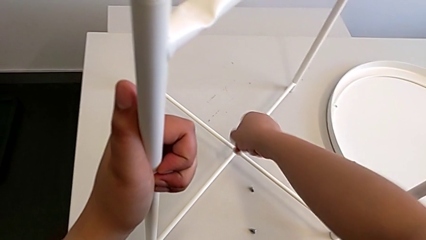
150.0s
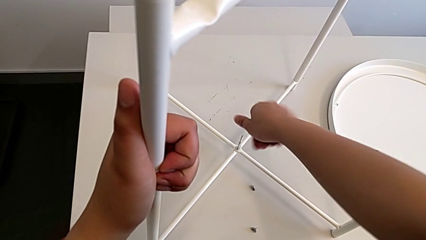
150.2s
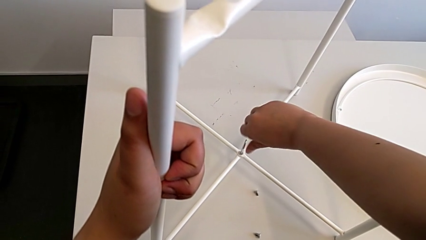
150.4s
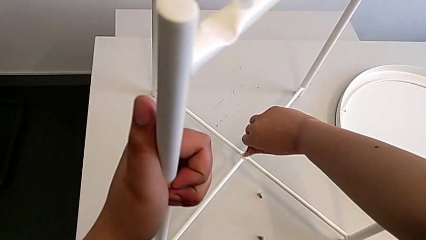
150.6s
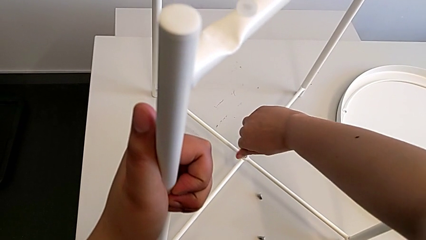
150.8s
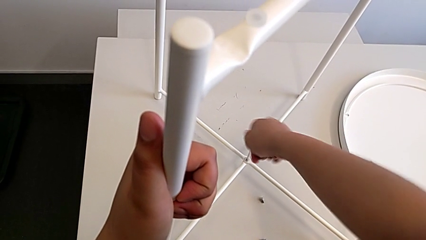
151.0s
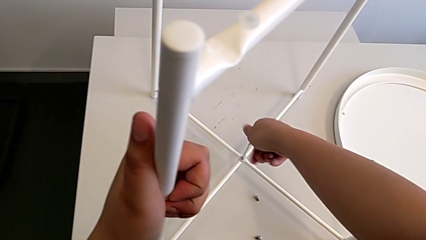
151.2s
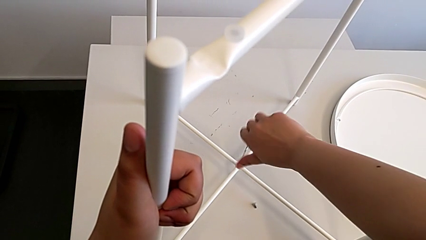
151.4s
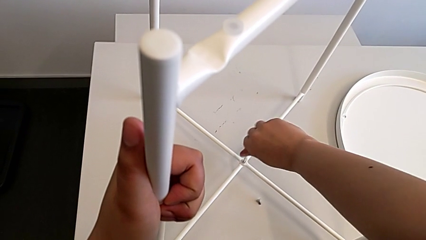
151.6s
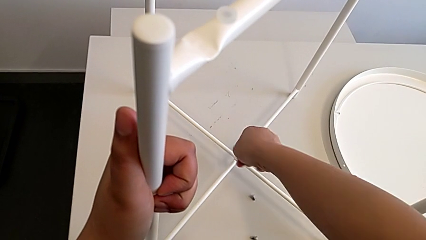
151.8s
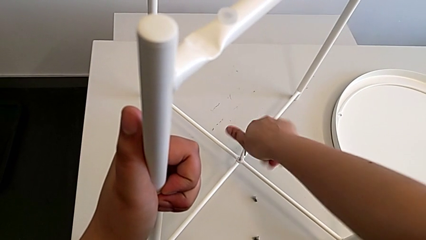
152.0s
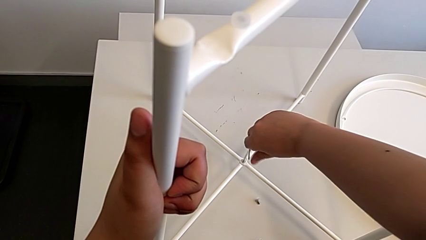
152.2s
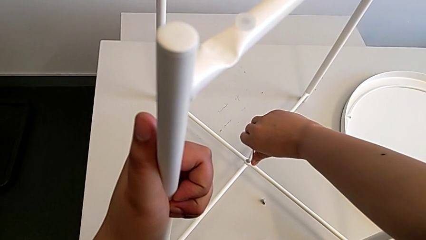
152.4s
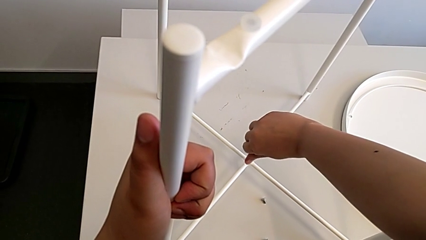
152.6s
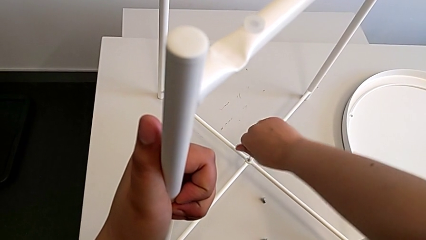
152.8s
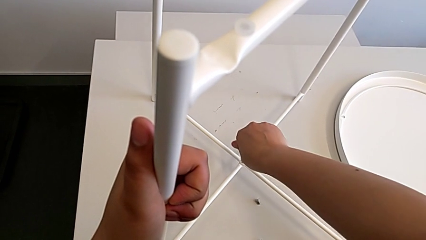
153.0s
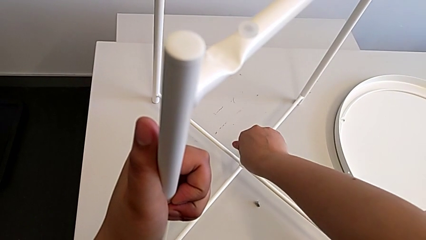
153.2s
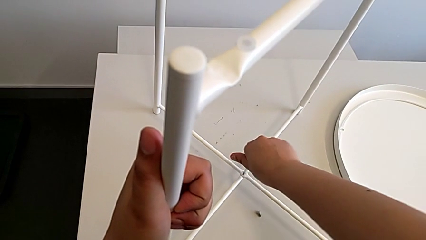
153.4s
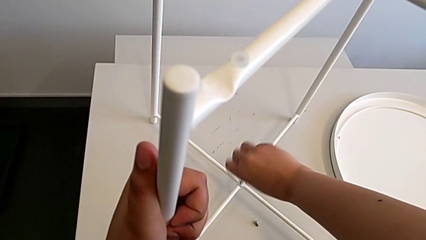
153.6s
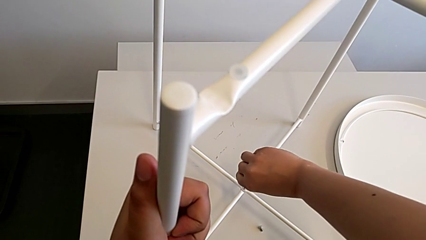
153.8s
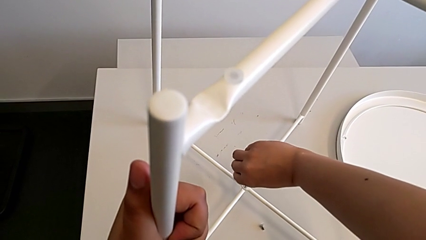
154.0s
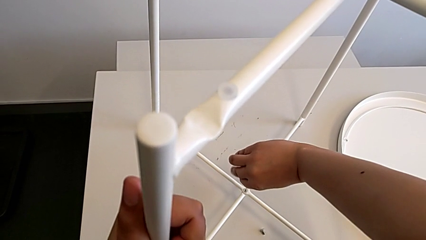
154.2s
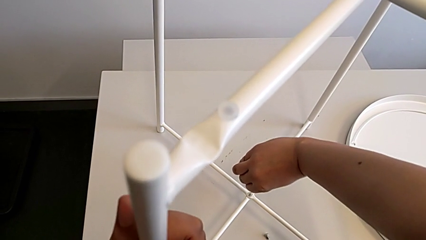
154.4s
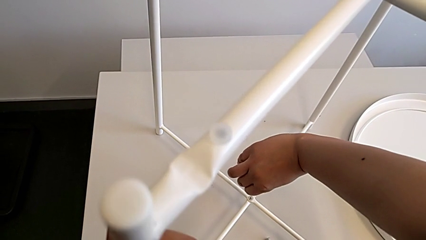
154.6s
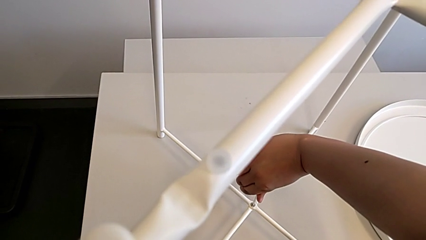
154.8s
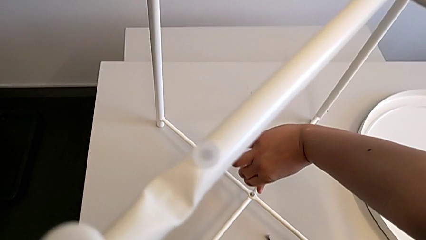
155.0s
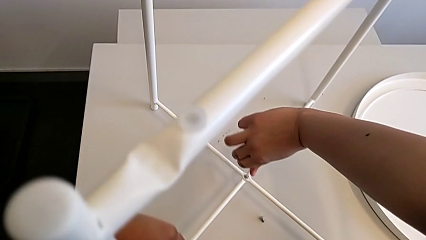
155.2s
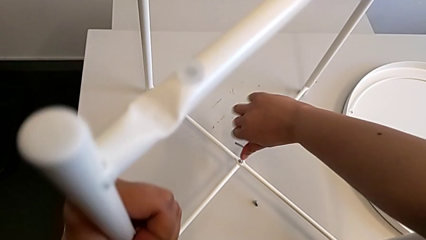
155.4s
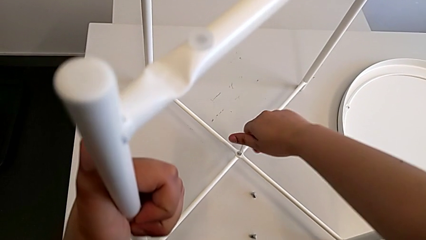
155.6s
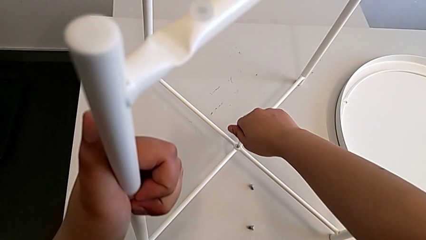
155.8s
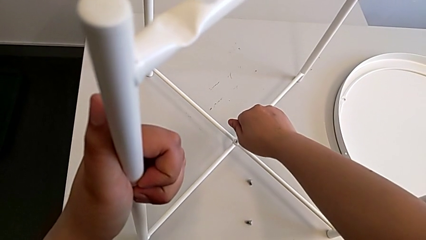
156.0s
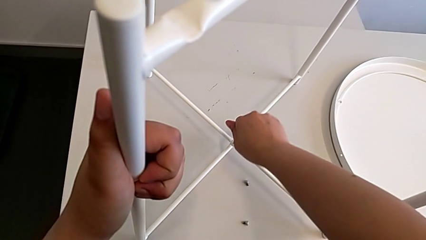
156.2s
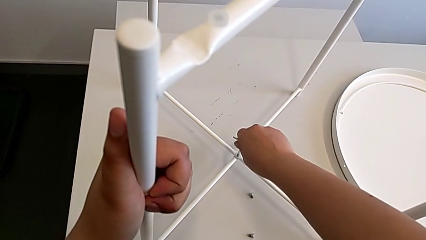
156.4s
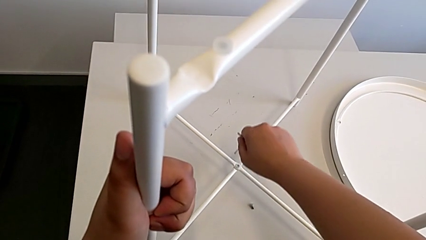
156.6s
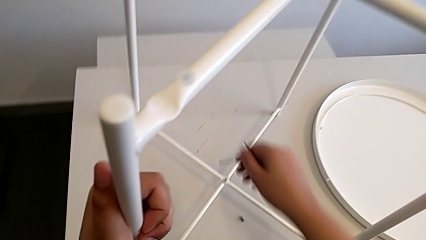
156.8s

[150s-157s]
The camera wearer is assembling the bottom screw. They screw the hex socket head twice and withdraw the Allen wrench.

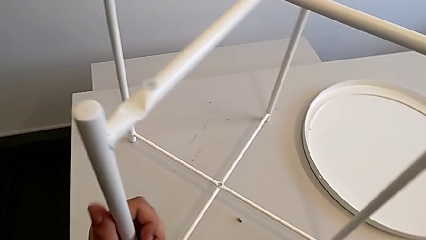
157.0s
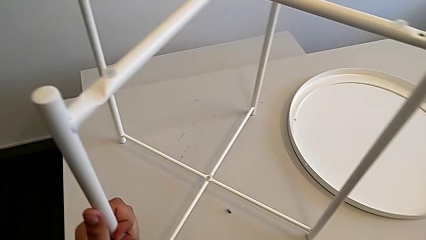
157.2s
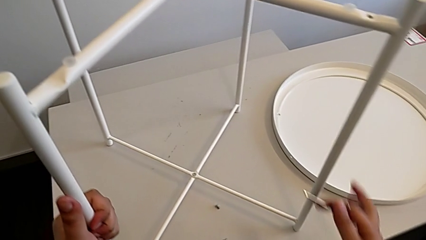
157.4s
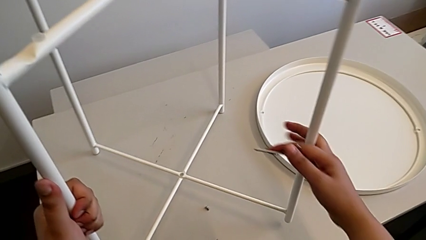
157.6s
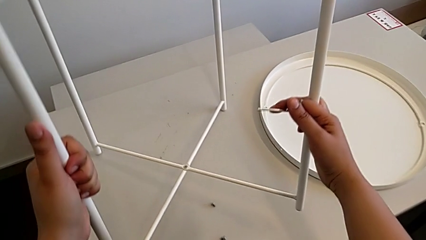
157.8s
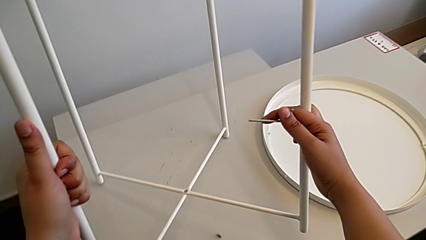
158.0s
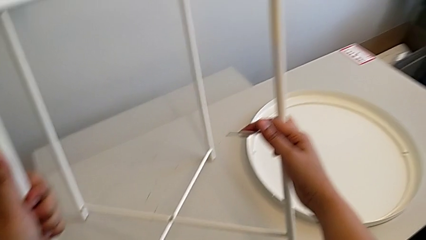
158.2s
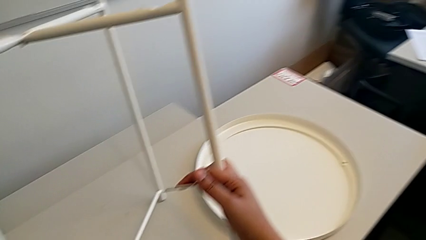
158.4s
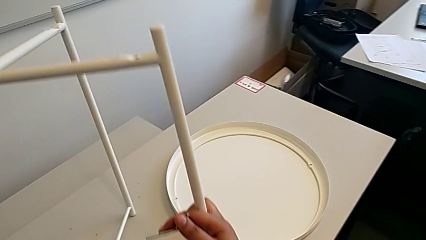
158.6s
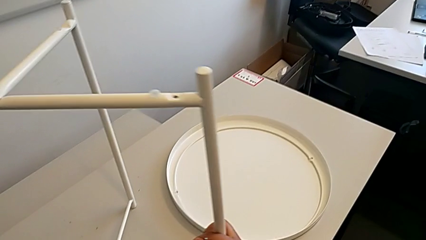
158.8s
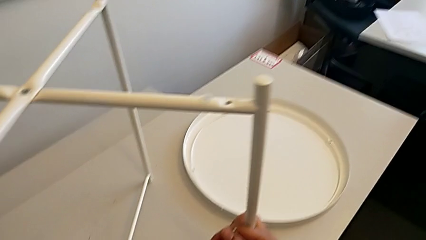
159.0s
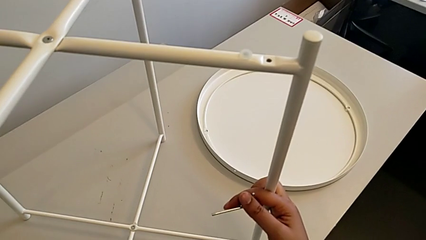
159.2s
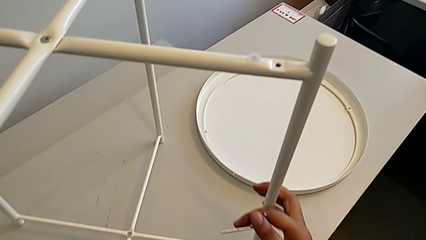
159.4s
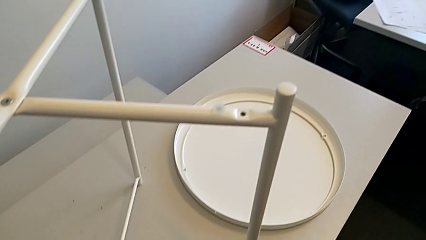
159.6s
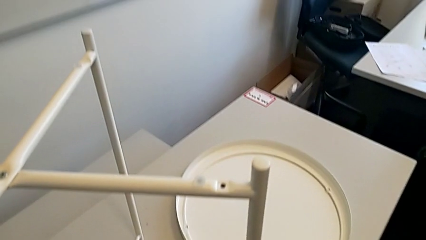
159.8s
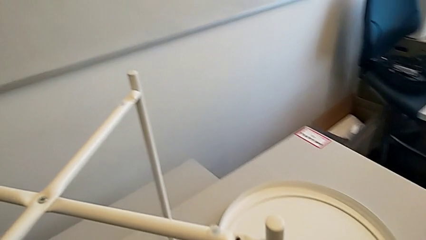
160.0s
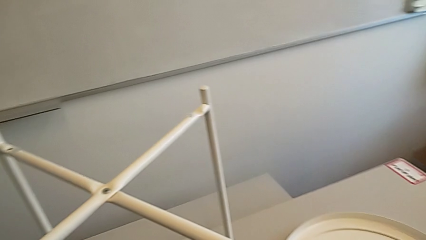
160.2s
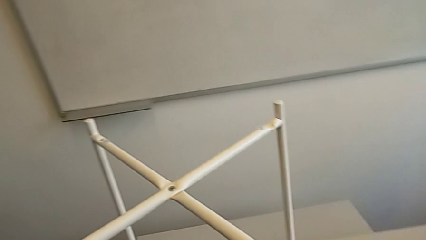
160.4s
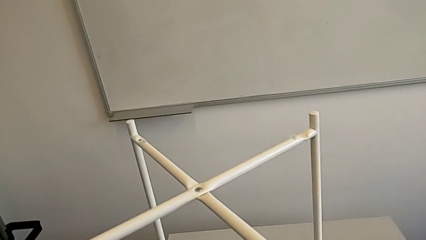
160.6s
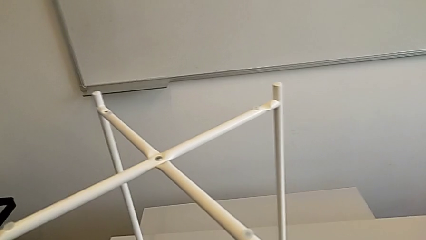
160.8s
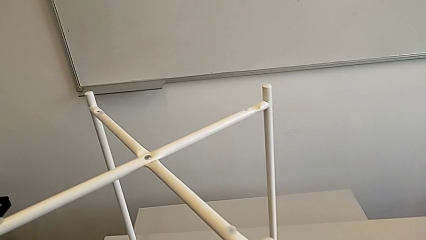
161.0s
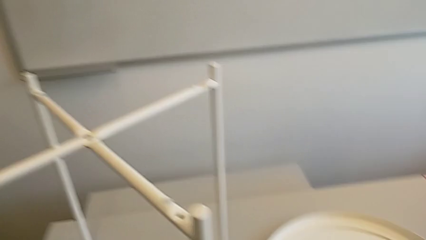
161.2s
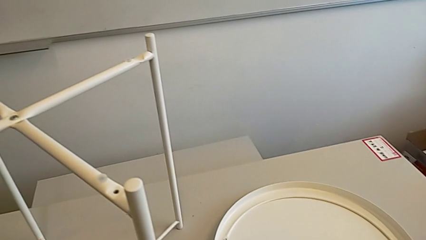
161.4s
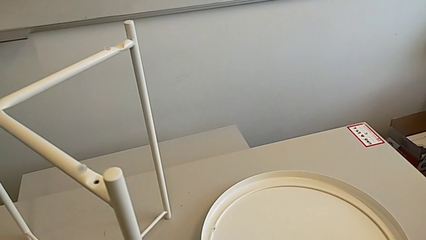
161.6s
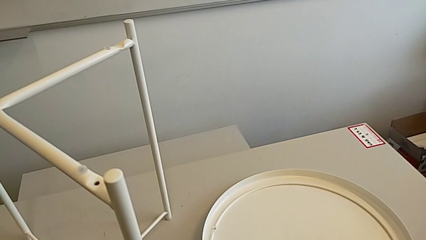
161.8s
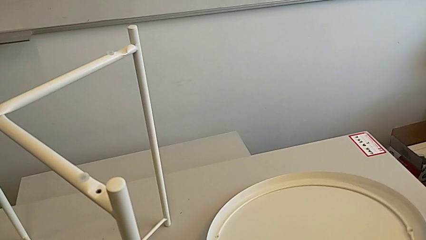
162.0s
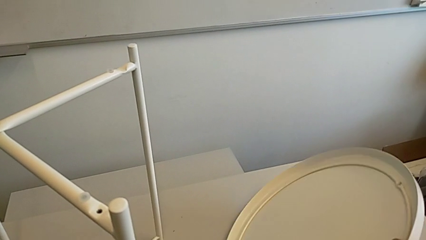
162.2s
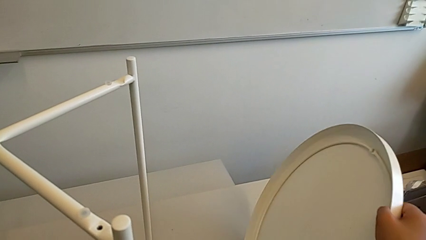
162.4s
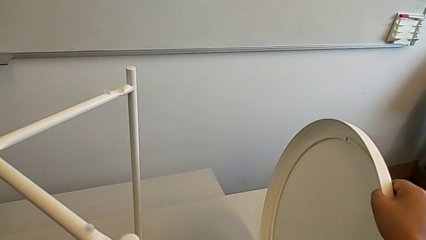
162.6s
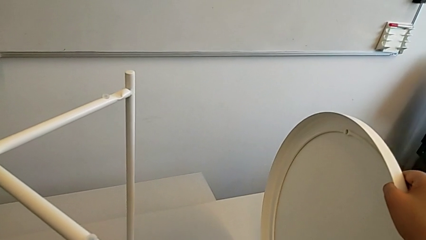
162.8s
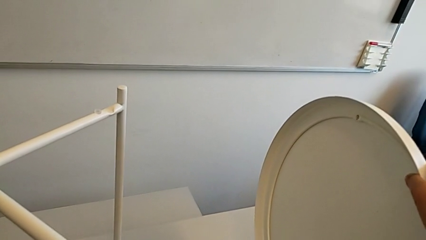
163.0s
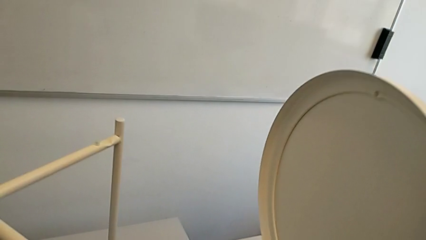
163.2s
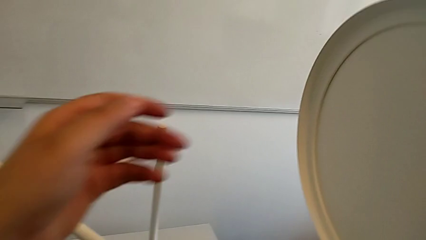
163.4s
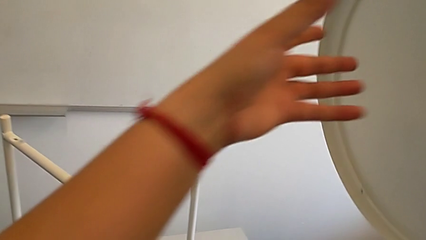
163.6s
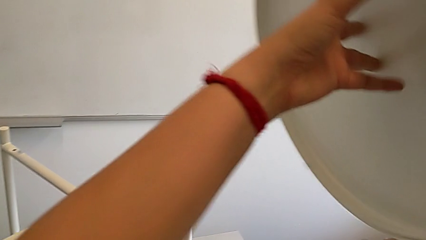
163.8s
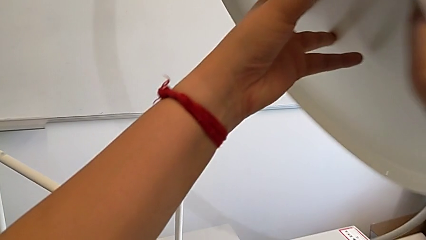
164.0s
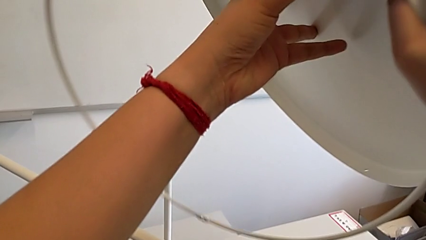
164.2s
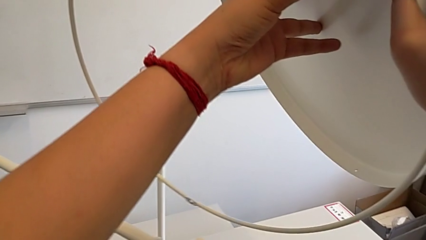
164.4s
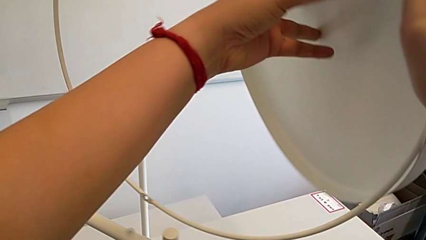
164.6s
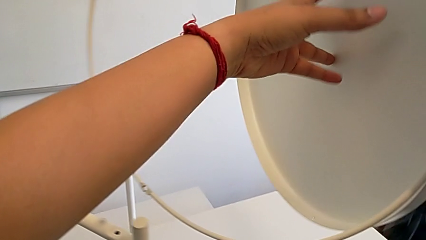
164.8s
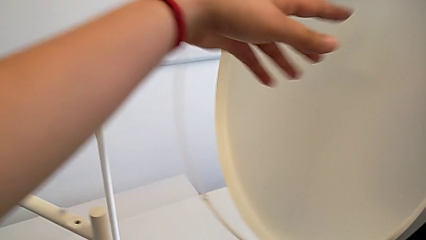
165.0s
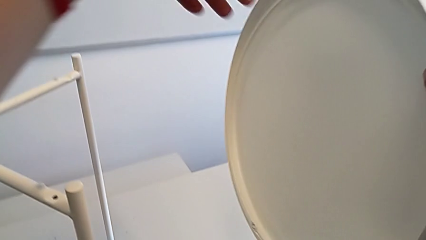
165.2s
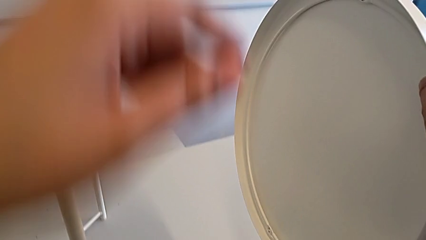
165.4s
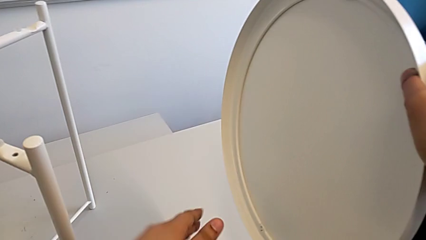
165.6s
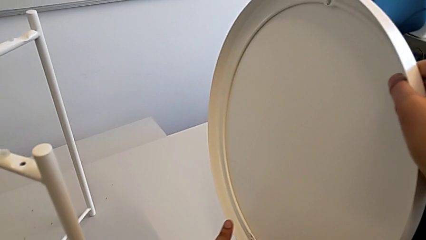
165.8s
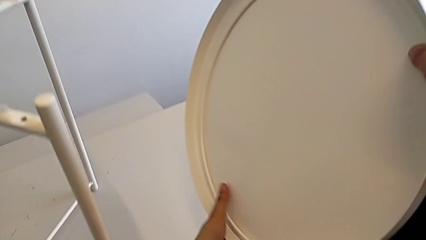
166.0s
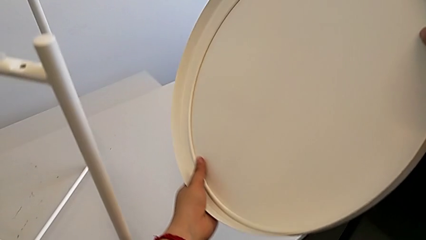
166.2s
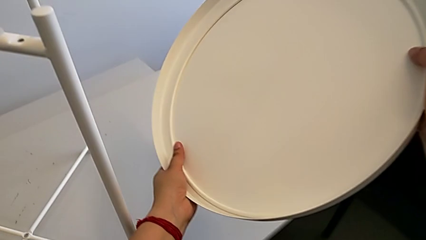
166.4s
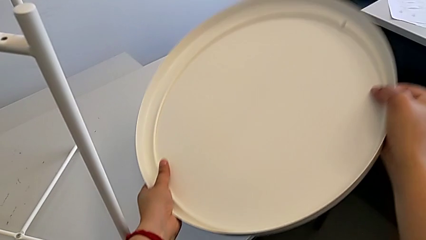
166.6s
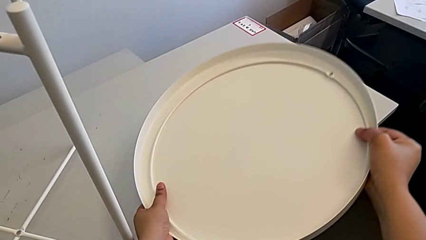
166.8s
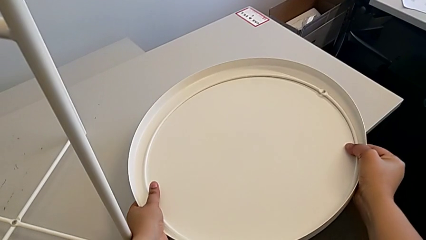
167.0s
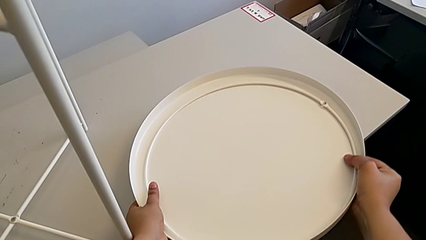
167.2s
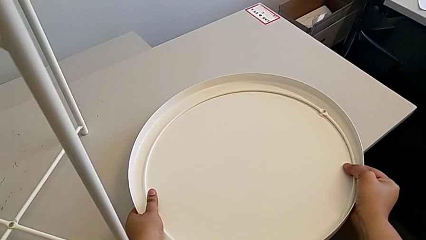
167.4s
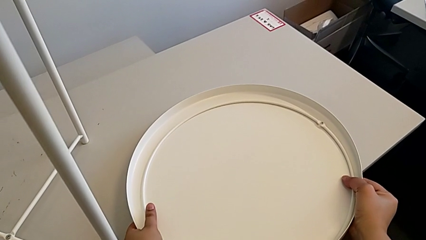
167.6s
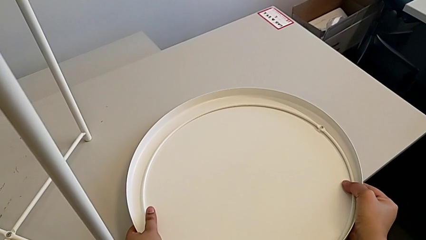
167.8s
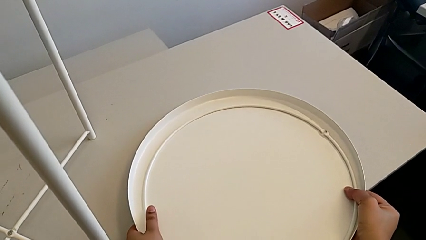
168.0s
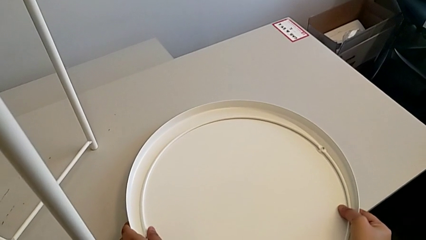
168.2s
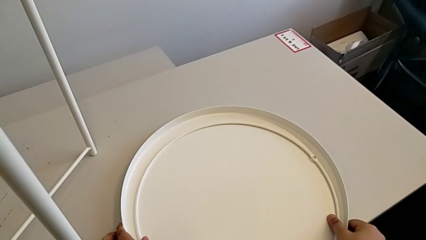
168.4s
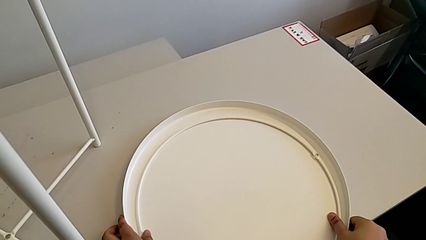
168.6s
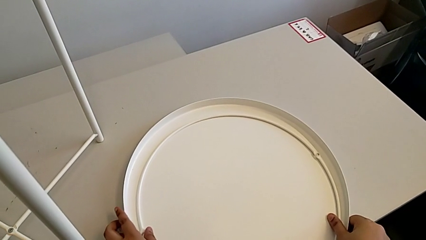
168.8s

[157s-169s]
The camera wearer is placing the circle on the base. They grab the leg, place it, inspect it, wrongly grab the tray and begin to place it.
